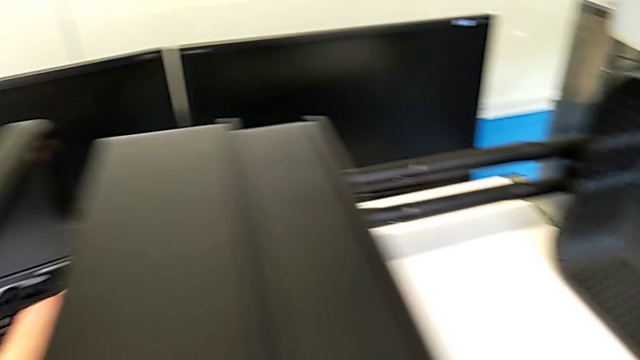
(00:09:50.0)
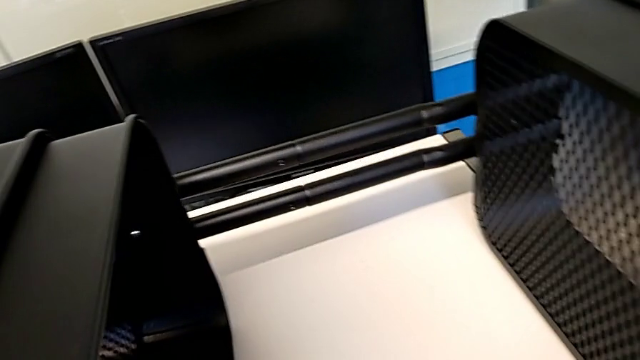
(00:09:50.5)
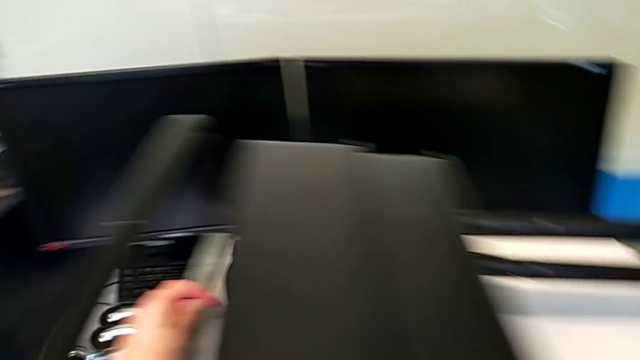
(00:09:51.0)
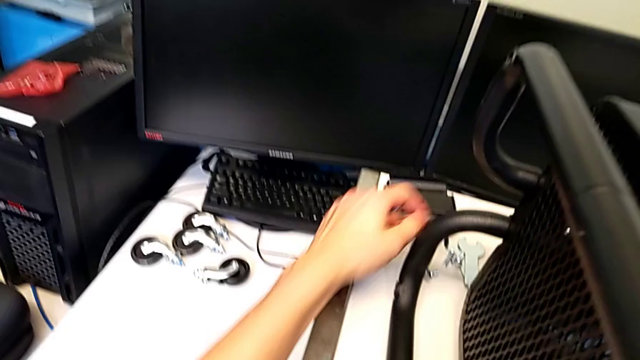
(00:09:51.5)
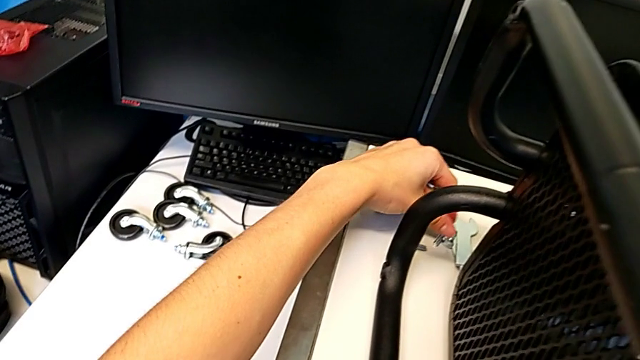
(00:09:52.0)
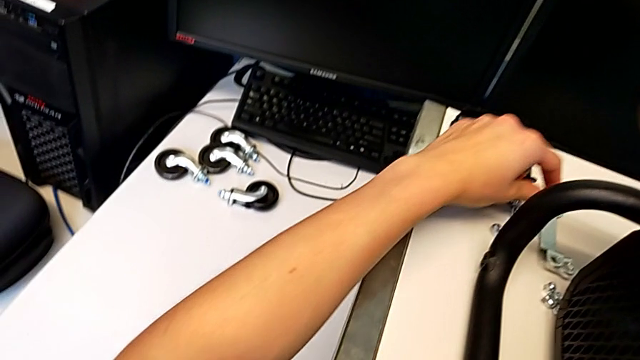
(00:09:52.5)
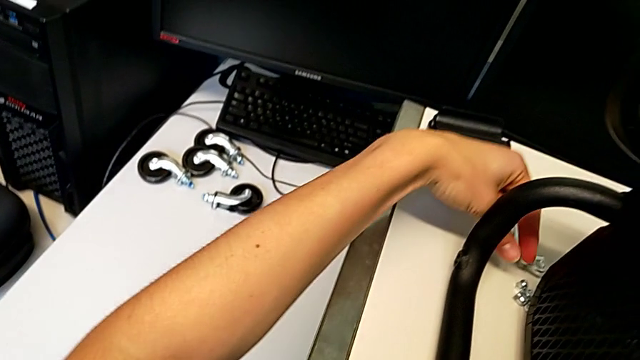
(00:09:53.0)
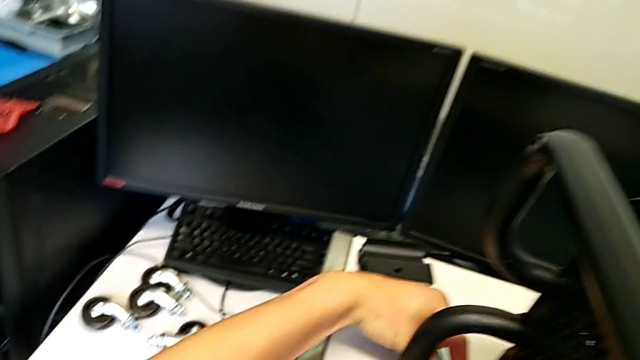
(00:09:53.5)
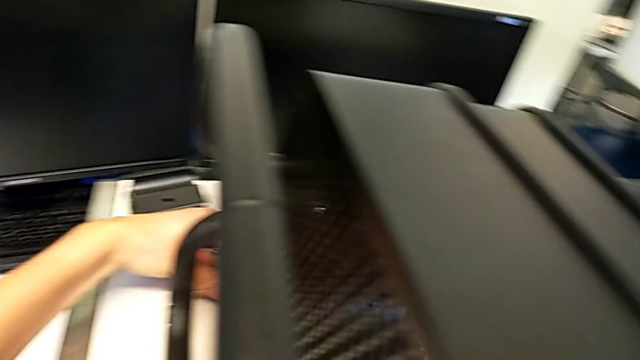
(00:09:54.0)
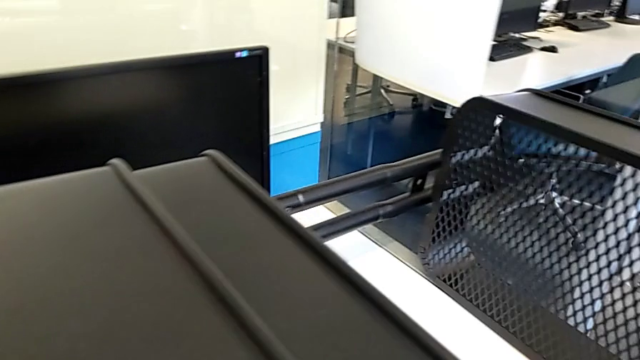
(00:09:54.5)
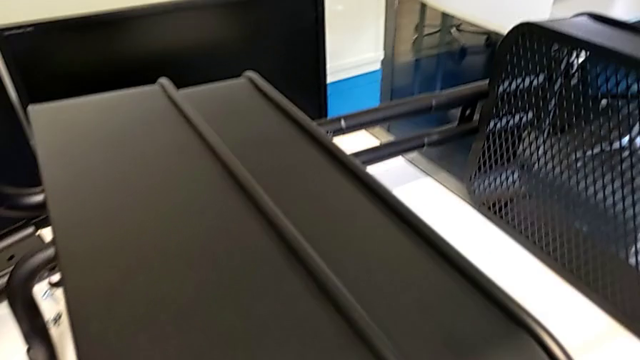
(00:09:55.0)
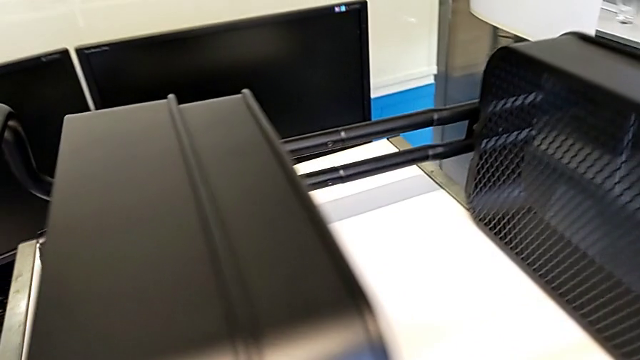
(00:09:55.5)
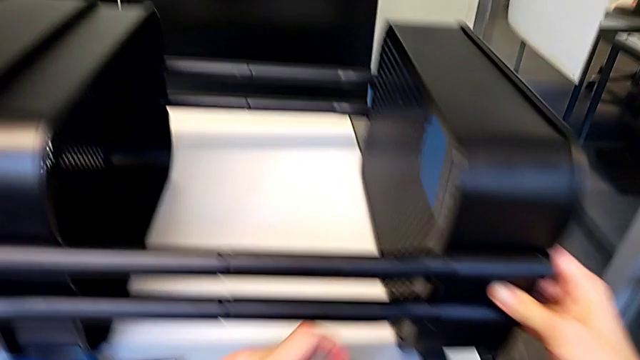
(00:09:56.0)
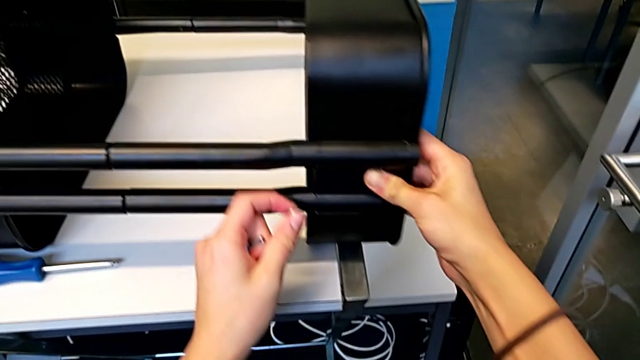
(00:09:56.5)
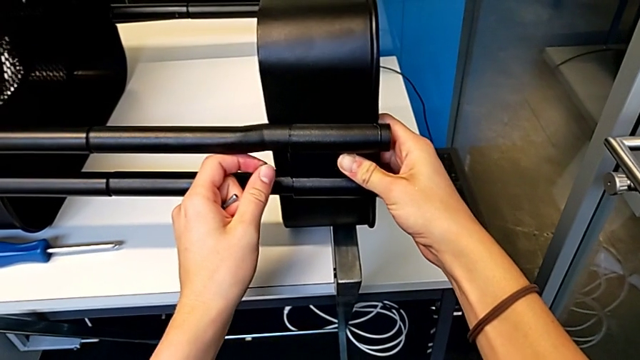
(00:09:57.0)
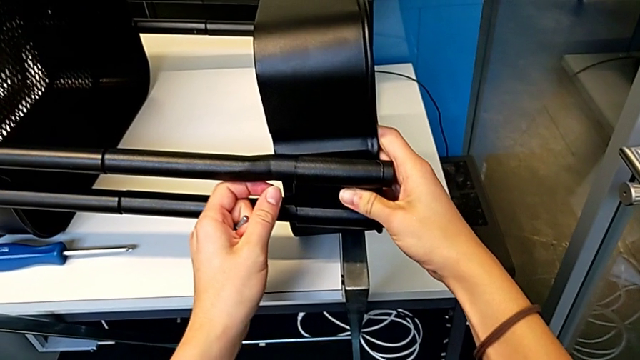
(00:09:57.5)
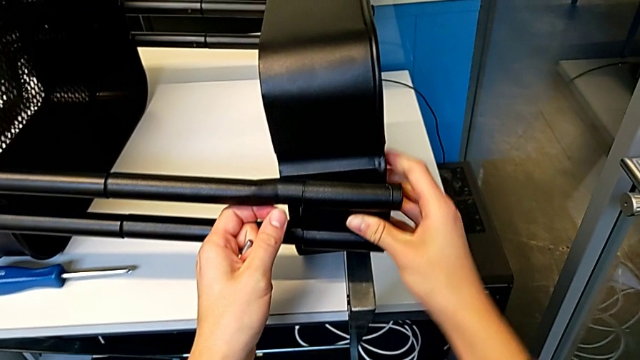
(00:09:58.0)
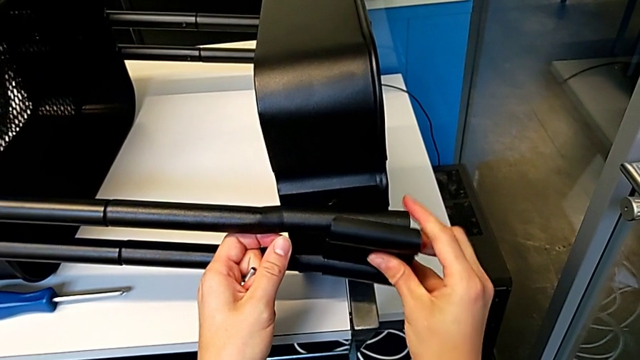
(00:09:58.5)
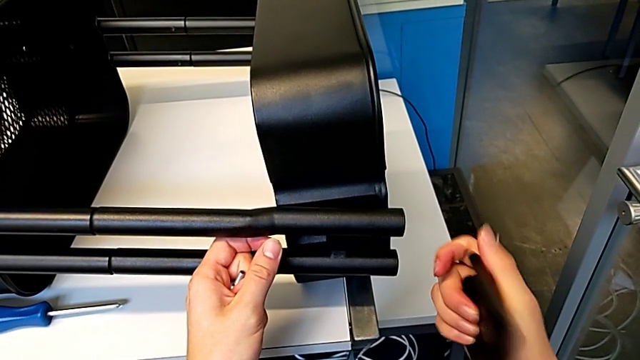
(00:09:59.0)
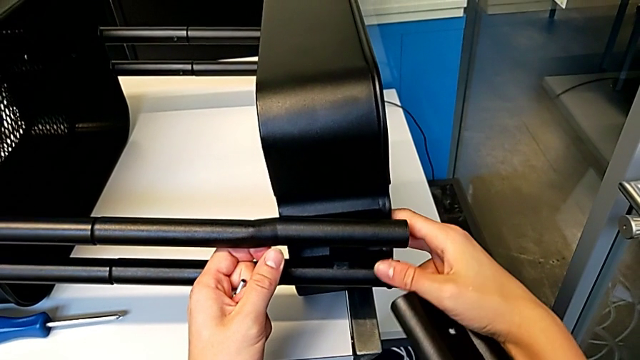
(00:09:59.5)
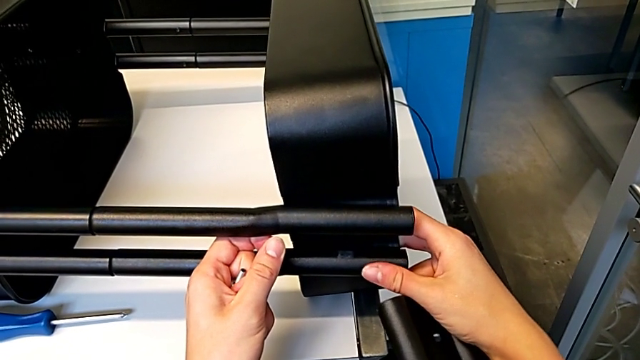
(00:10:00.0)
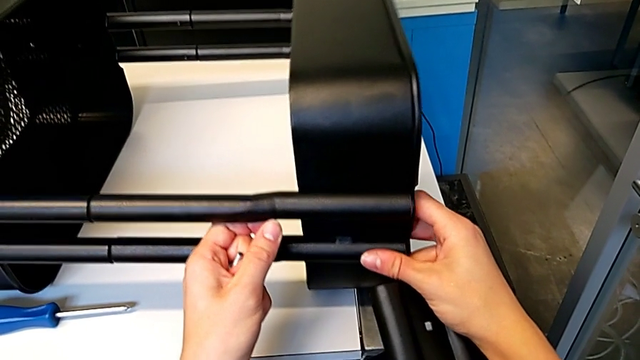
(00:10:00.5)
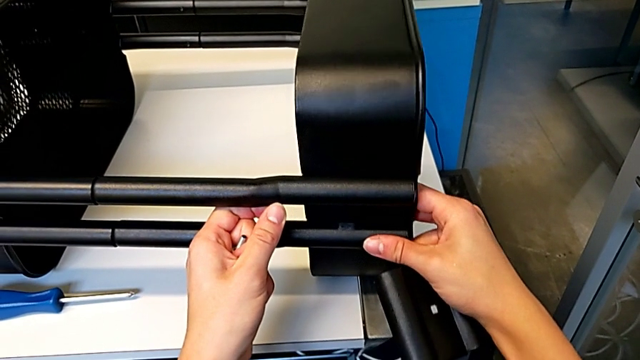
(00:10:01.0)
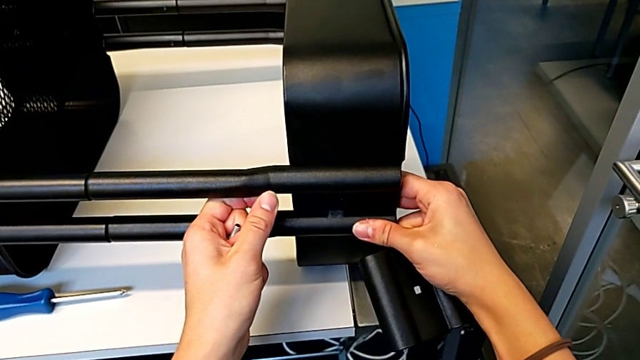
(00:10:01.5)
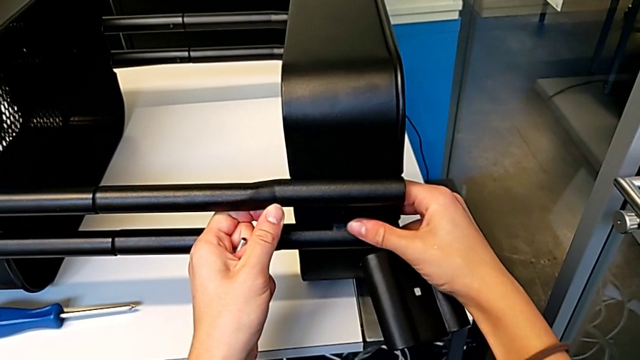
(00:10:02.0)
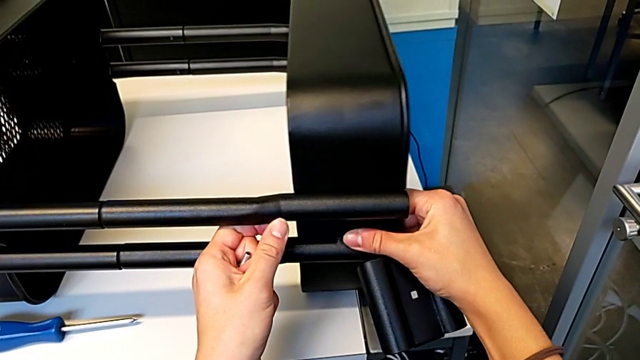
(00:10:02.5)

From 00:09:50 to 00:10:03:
The camera wearer is assembling the first bracket in the top tray. They grab the hexagon cap nut, align the bracket, disassemble it and align the grid tray.

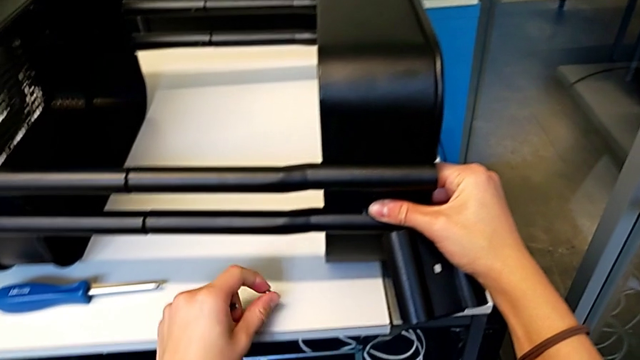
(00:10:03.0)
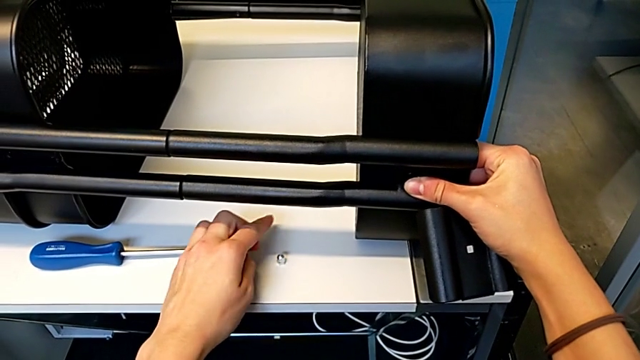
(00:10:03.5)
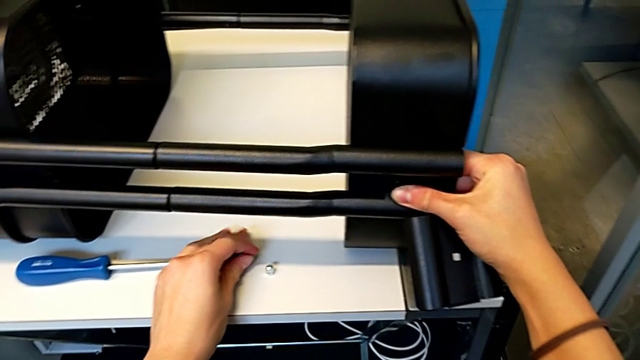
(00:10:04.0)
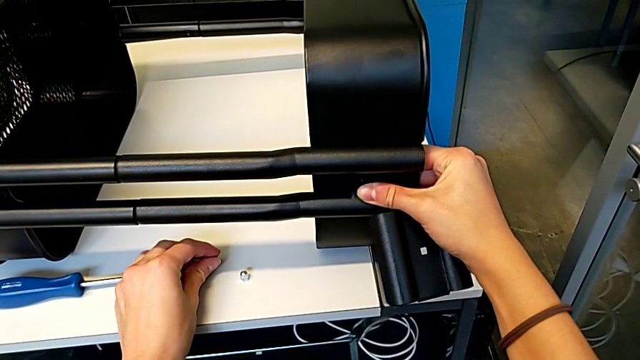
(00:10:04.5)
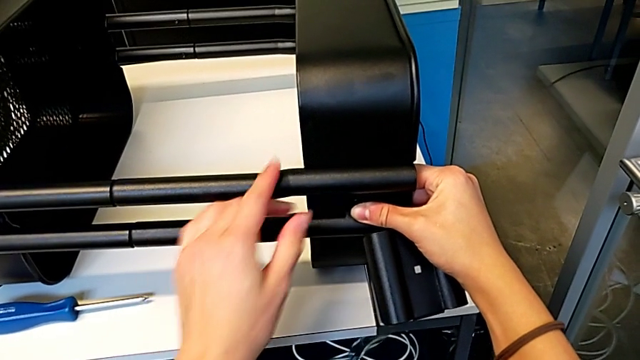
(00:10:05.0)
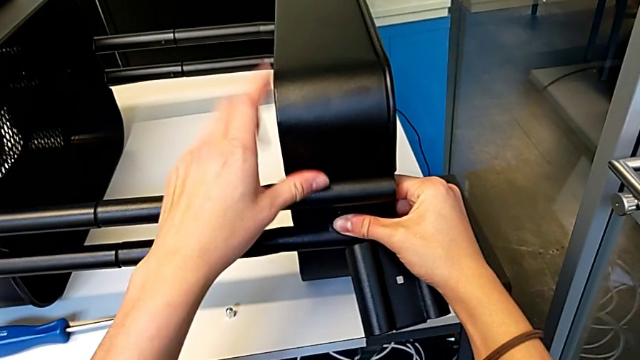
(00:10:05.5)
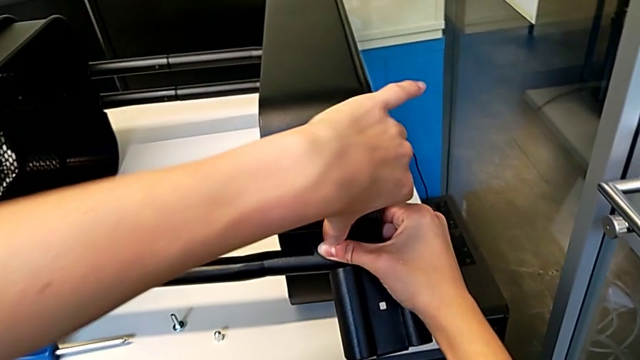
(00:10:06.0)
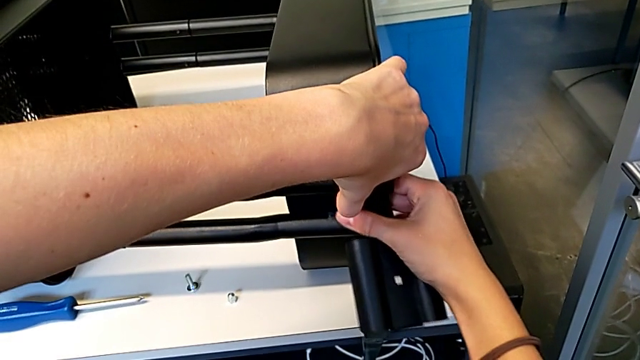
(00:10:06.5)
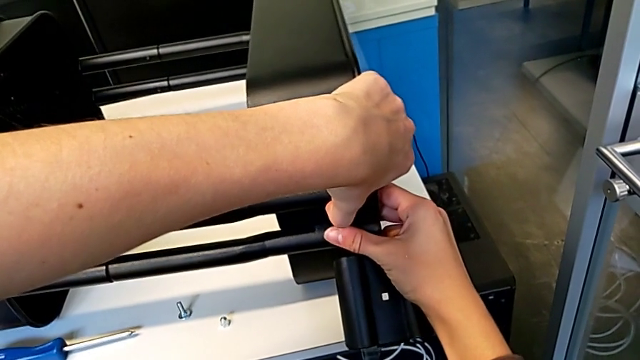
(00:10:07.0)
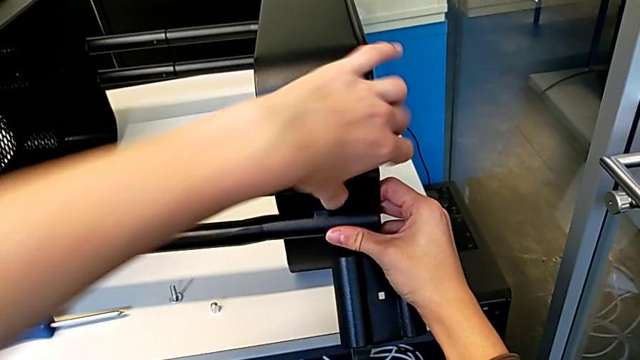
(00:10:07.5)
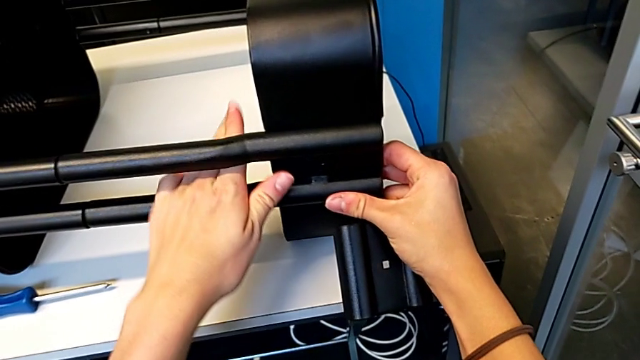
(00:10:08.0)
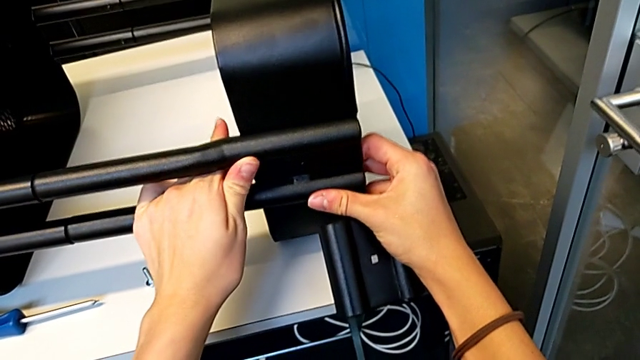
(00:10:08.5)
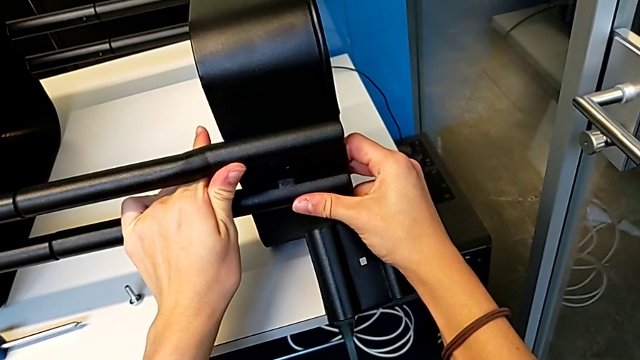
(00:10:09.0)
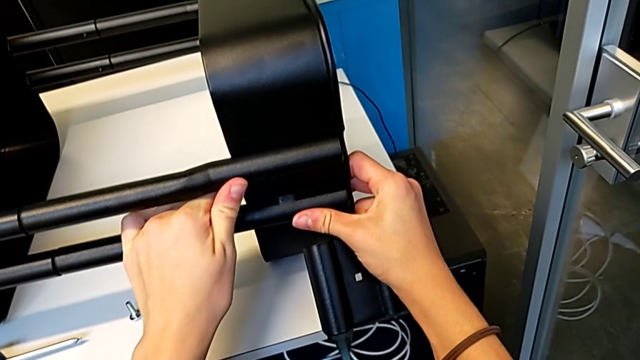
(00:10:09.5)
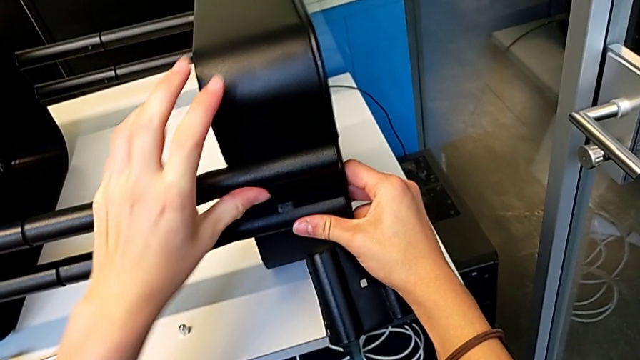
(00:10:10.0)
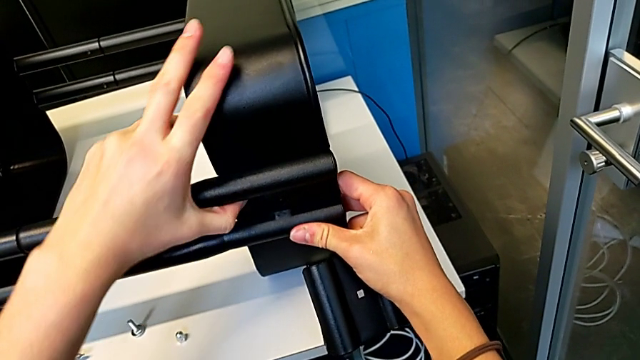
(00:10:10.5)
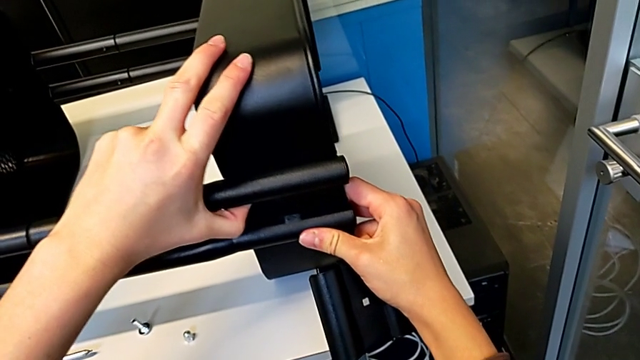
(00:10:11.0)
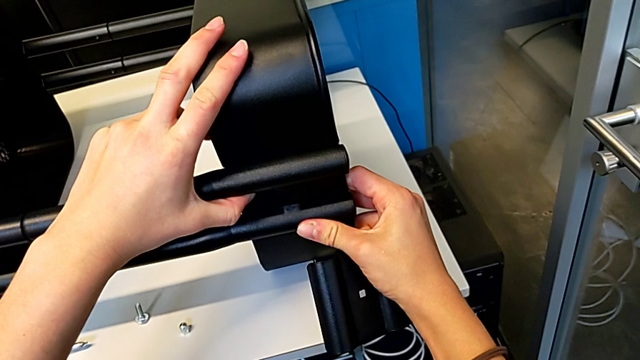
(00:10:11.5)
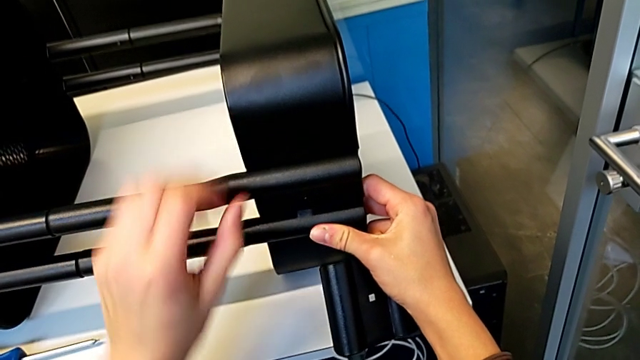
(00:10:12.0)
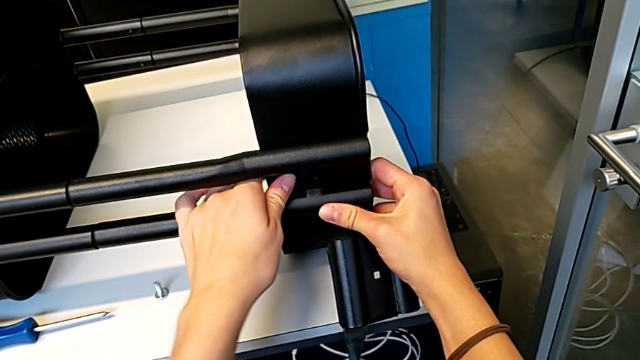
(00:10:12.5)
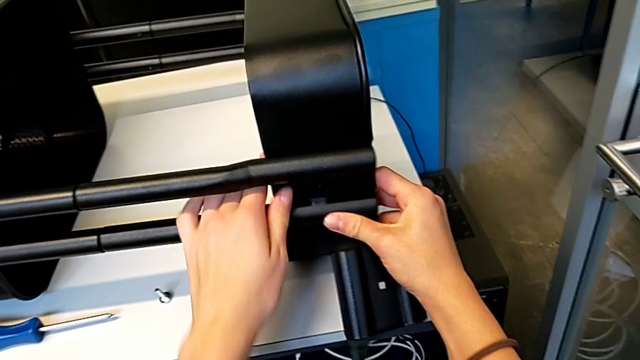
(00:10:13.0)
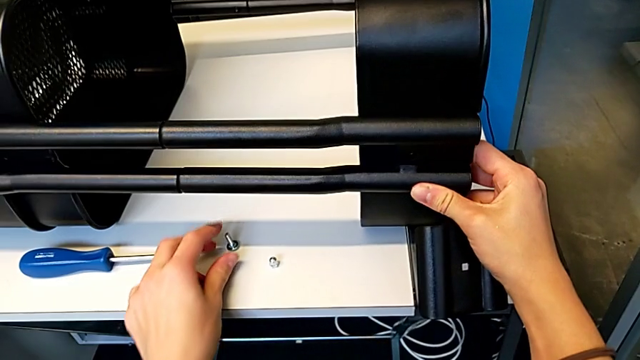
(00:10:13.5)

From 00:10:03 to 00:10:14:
The camera wearer is assembling the first bracket in the top tray. They place the hexagon cap nut, place the bolt, align the grid tray twice and grab the bolt.
